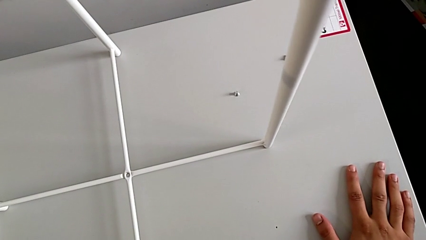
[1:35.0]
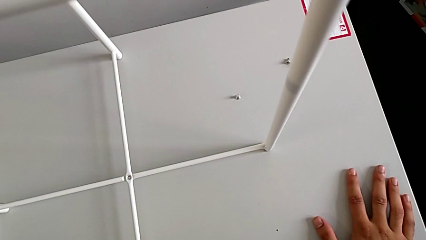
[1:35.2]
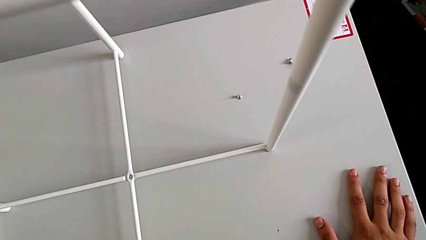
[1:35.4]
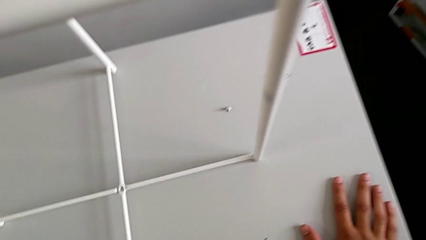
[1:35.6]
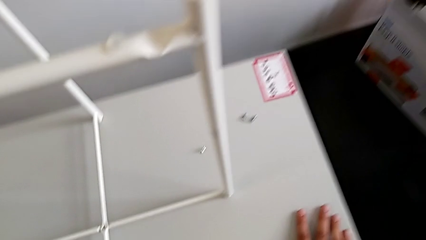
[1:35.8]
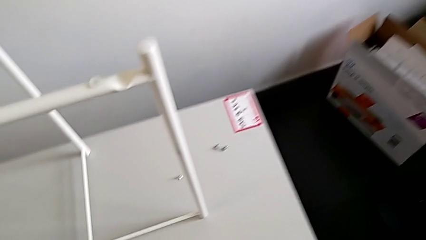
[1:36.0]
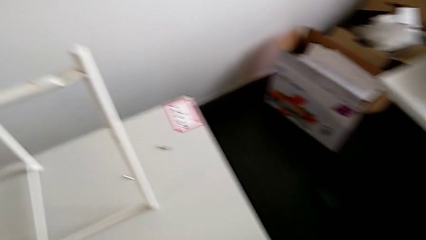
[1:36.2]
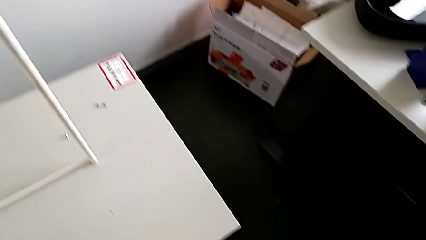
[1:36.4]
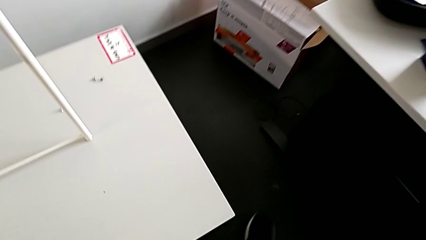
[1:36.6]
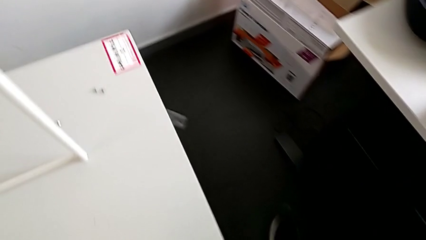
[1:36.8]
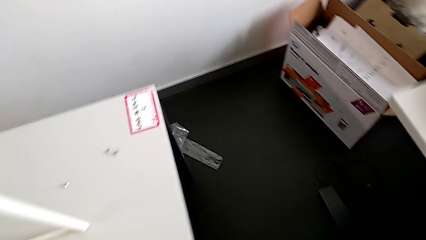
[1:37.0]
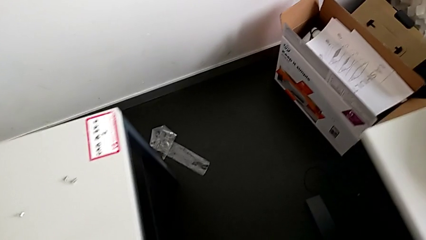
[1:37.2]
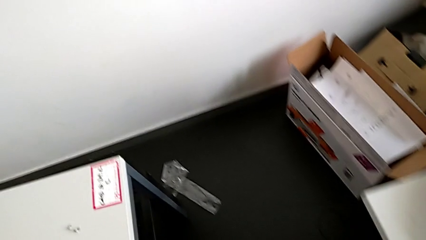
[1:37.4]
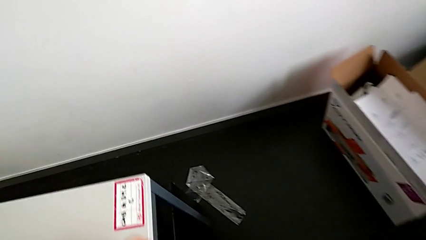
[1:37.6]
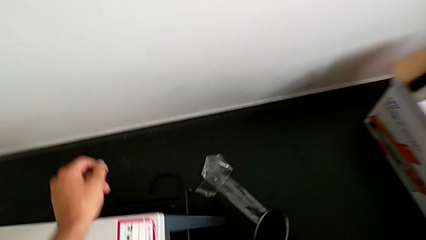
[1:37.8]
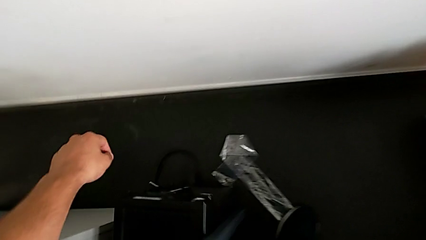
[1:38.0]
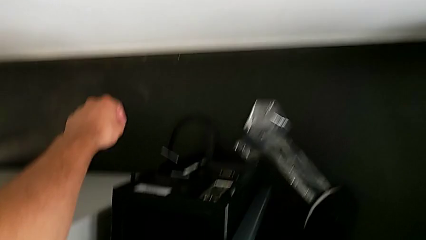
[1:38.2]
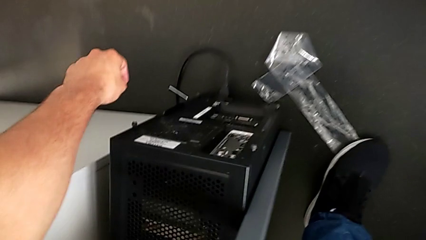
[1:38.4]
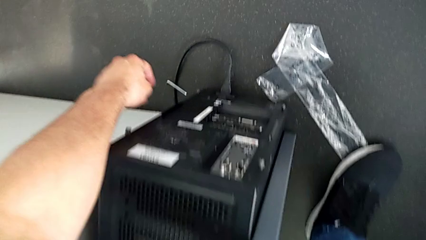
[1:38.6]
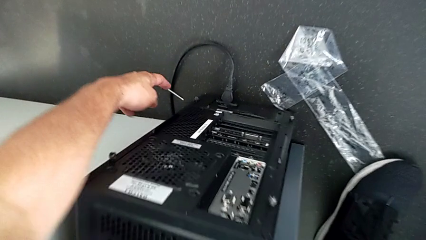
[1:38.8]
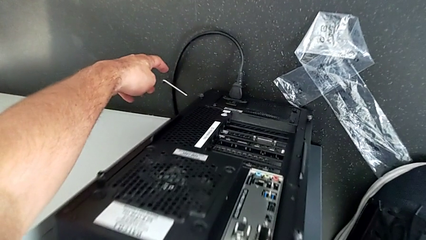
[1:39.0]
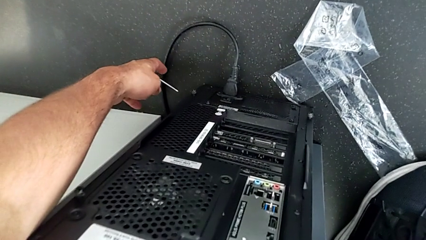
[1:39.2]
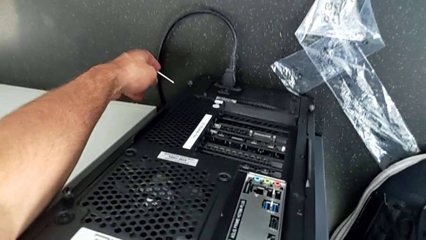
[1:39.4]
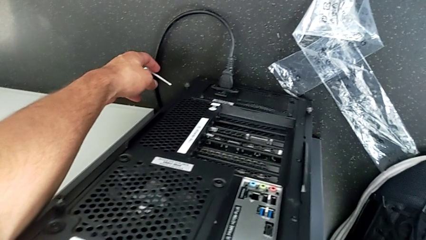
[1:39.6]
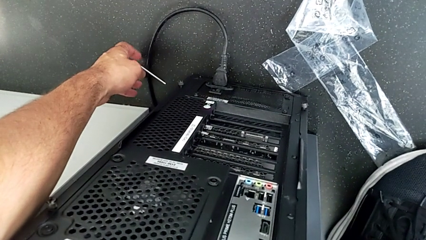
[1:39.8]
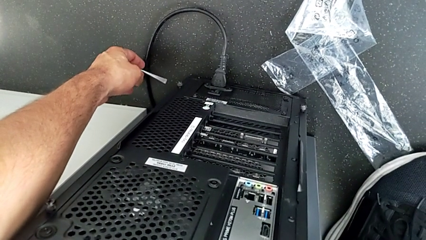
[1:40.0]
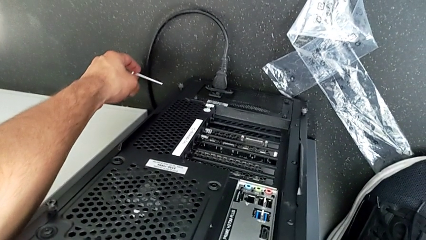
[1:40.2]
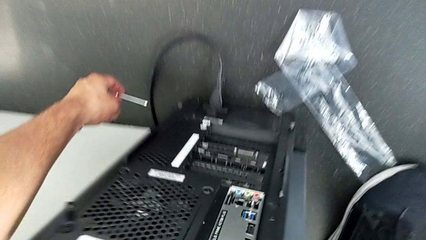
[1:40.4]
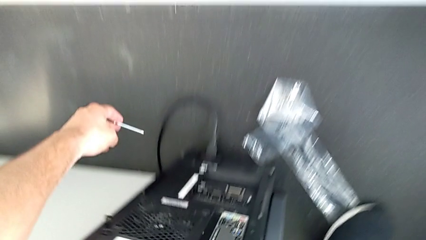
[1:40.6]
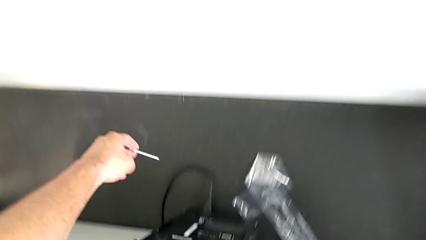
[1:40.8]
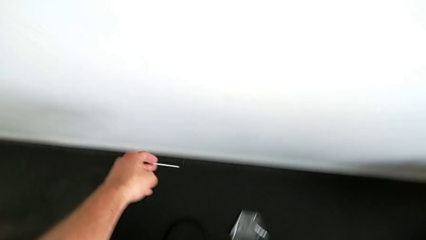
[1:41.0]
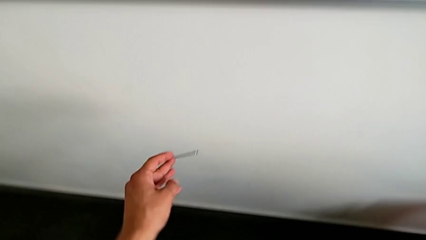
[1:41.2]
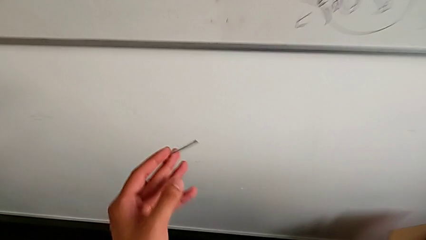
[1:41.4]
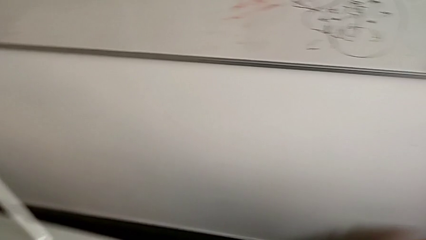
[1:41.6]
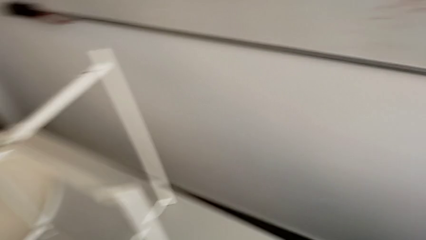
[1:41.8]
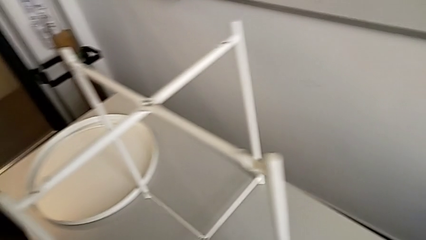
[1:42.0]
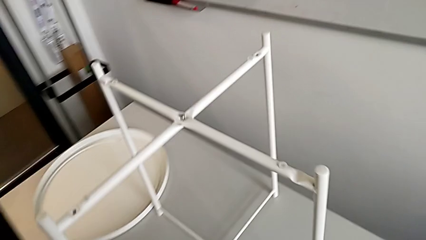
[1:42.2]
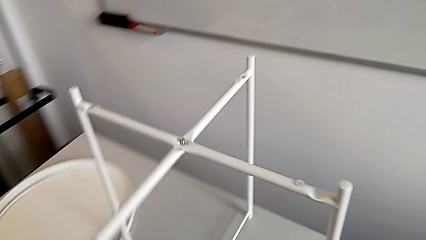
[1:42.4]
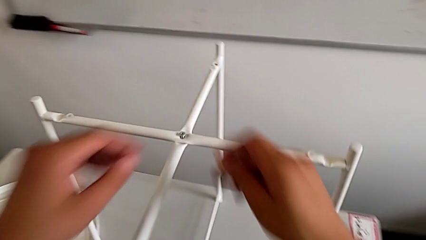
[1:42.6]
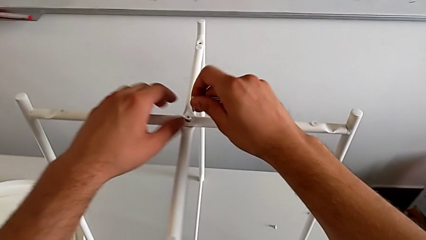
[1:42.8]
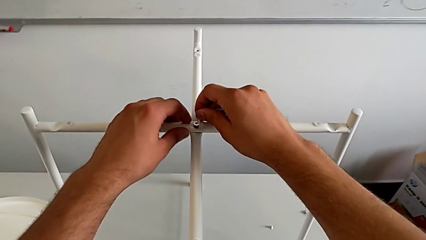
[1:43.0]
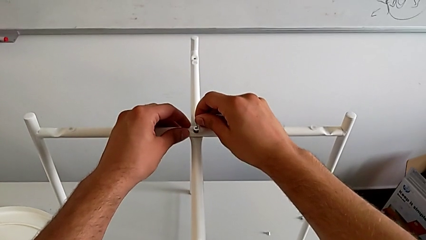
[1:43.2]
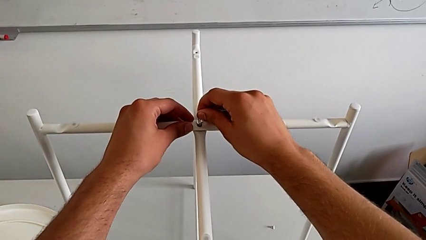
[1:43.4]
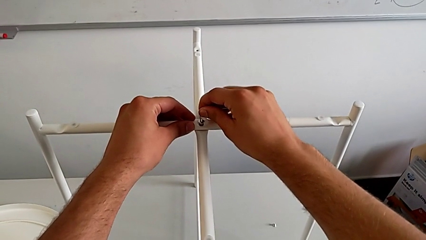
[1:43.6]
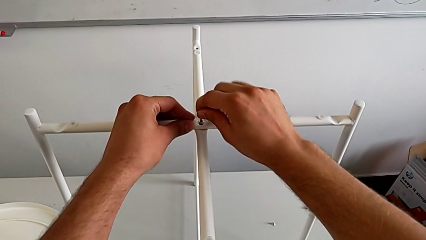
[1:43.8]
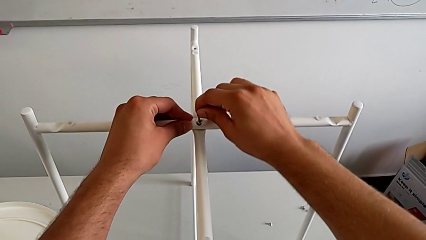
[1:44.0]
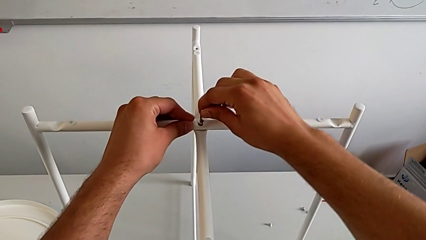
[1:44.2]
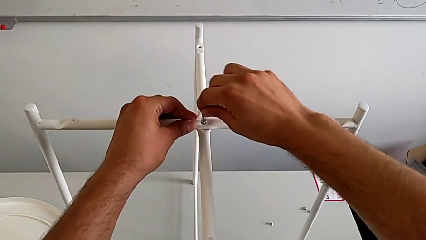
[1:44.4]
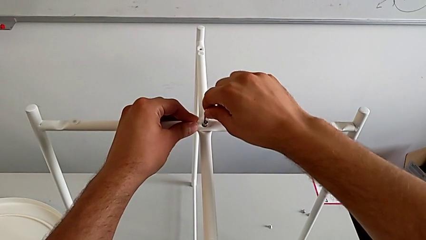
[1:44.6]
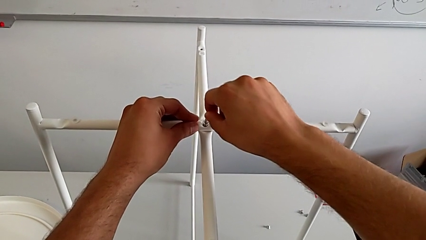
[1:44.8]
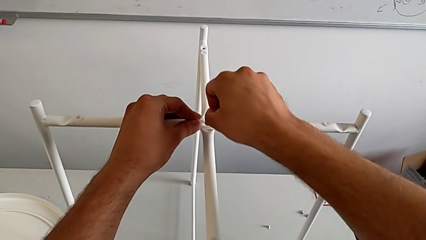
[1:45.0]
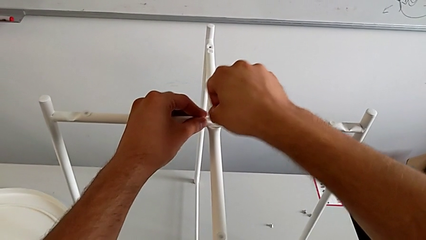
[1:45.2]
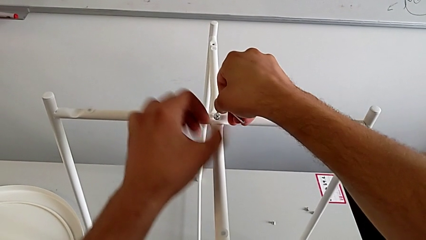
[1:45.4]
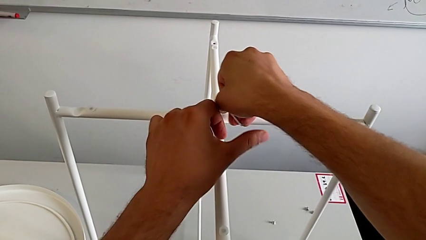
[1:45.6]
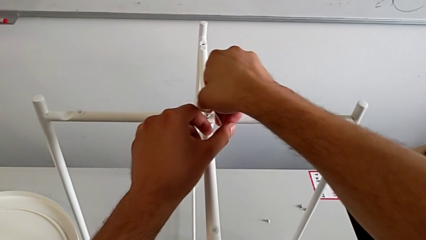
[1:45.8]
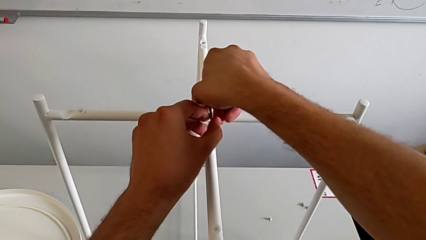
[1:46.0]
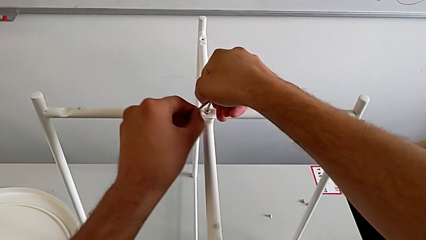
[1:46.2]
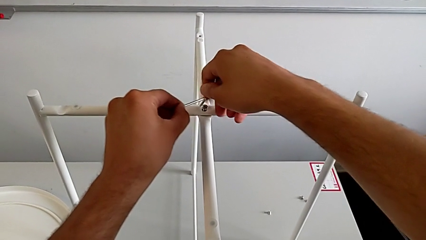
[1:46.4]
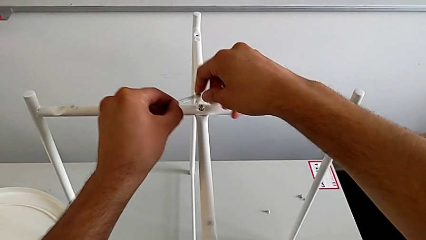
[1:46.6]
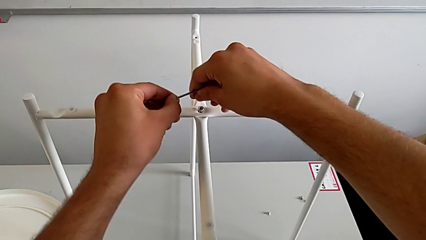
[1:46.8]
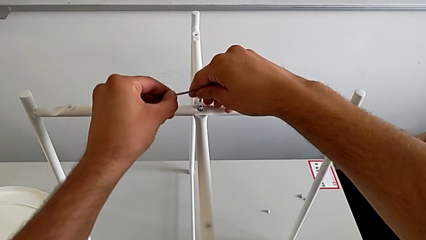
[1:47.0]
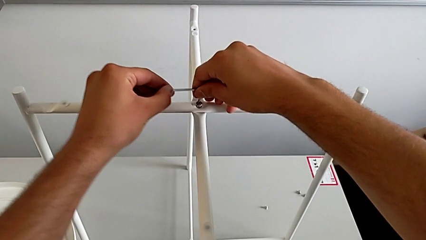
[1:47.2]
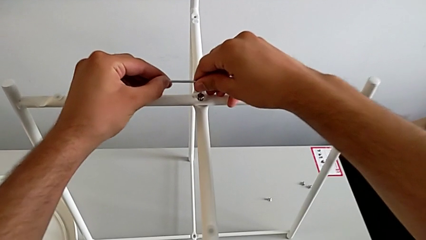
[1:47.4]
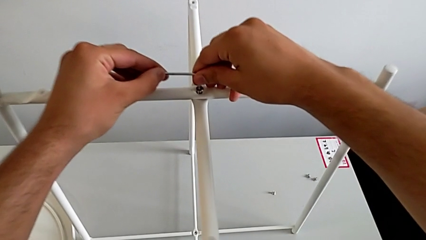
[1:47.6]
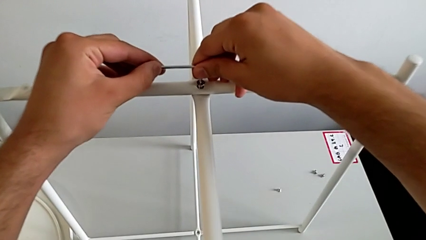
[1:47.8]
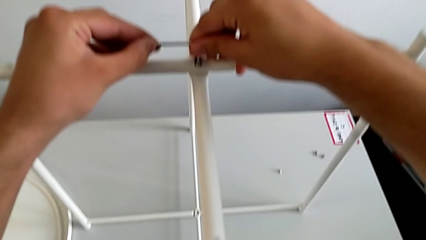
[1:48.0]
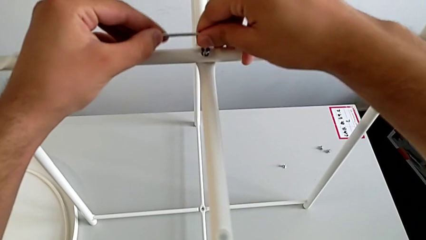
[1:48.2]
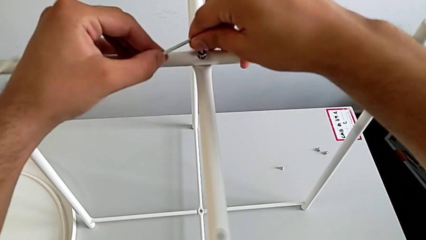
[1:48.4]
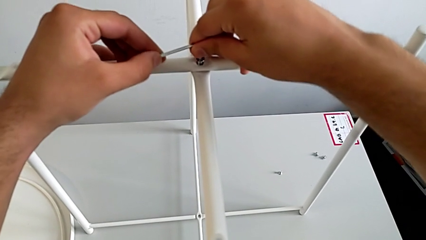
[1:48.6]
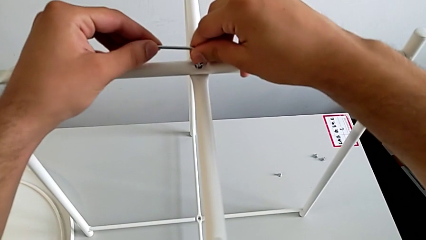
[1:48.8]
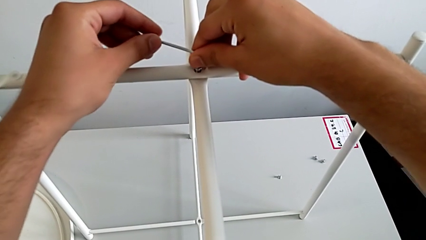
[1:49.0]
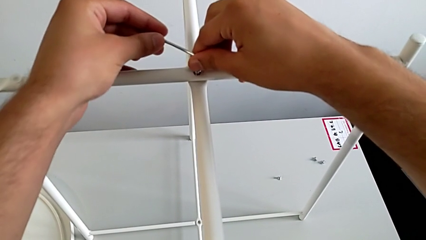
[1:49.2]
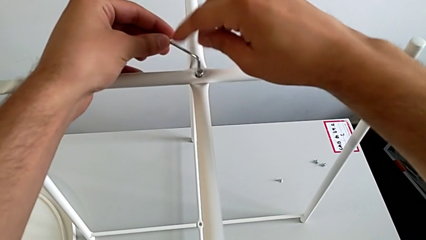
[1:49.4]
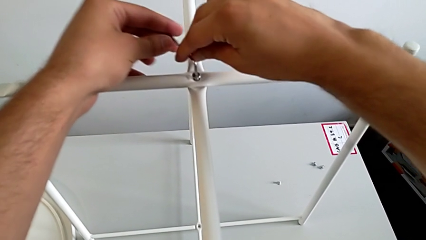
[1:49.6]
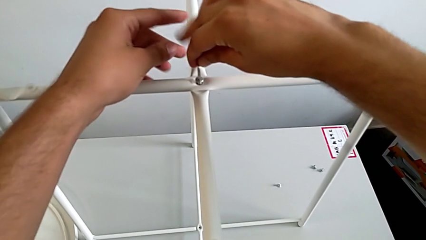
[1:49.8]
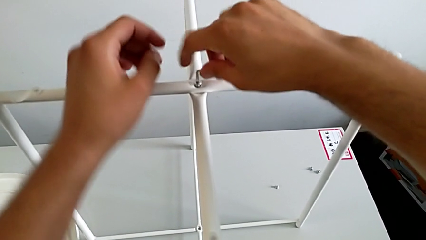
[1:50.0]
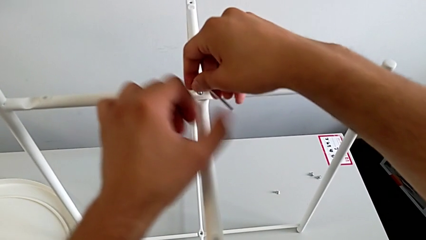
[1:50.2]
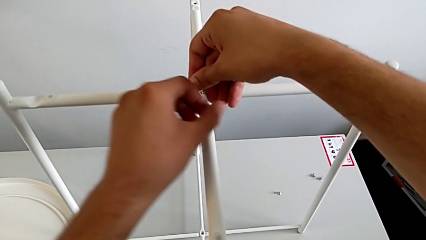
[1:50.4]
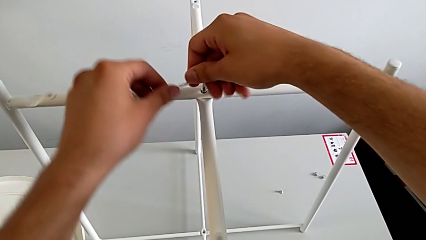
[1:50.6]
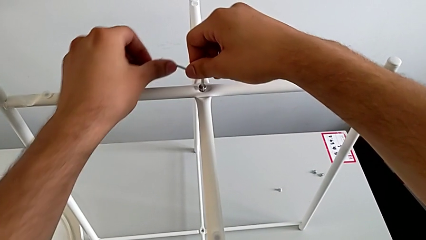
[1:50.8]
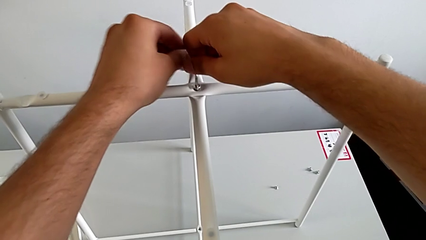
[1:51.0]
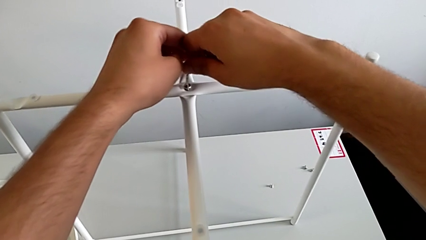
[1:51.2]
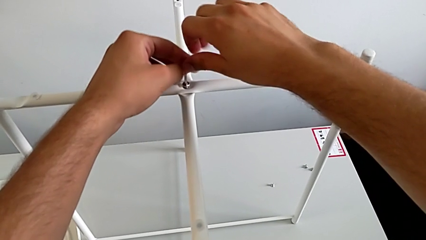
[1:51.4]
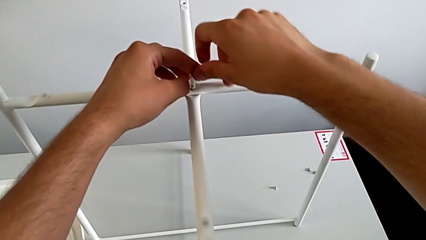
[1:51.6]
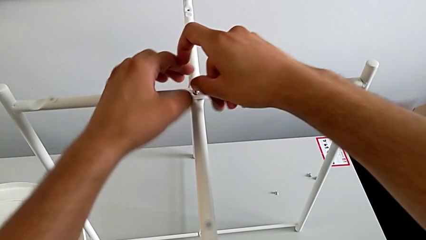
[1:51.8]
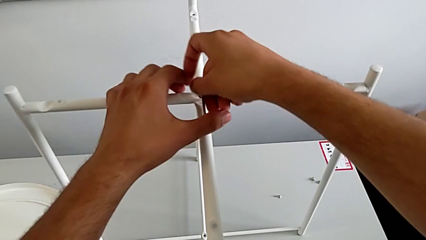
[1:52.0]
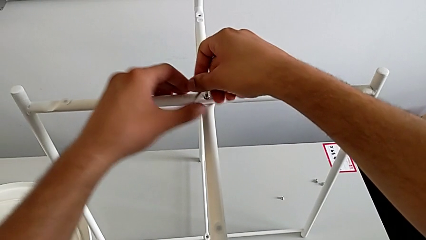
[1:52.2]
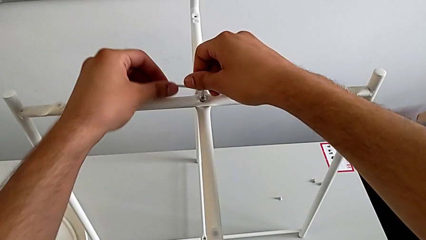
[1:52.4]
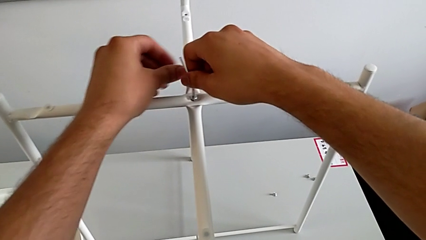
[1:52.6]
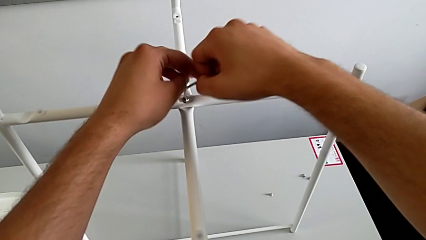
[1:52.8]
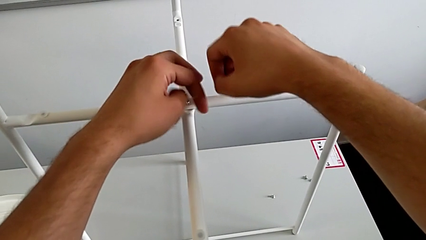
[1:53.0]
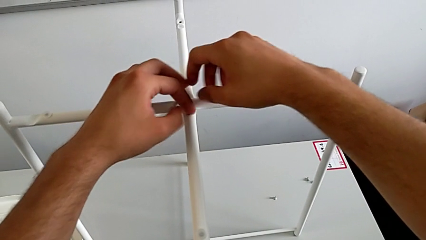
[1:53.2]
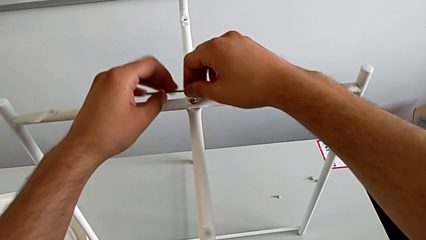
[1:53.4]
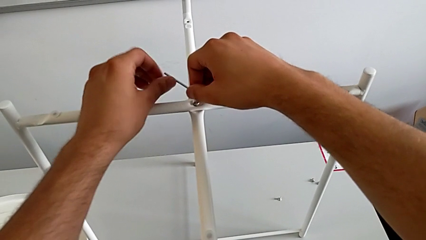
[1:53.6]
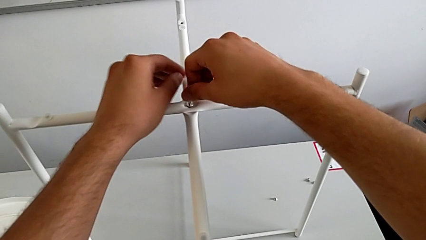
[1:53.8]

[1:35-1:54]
The camera wearer is assembling the top screw into the legs. They inspect the Allen wrench, grab it, lift it, grab it, insert it and begin to screw the hex socket head.
